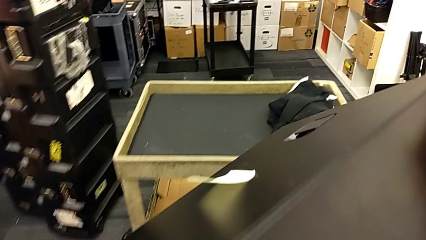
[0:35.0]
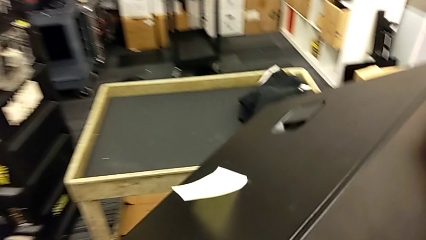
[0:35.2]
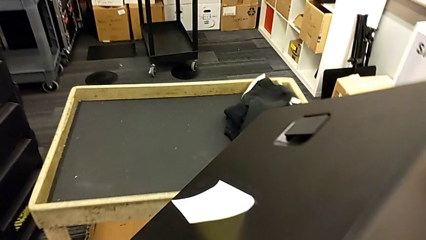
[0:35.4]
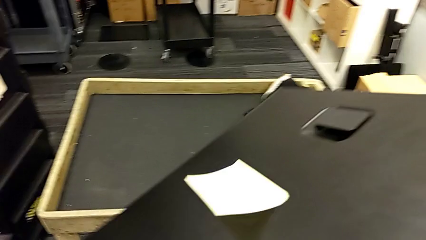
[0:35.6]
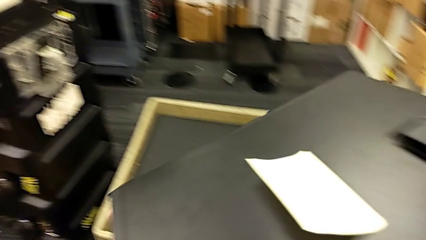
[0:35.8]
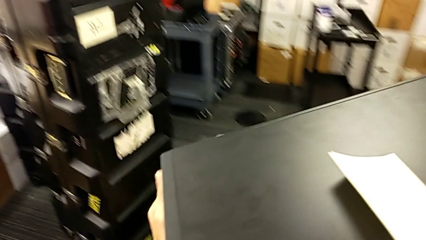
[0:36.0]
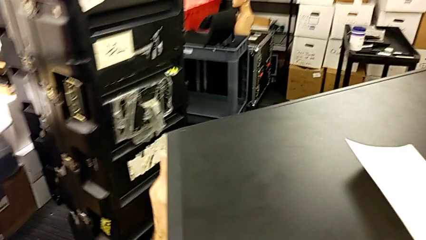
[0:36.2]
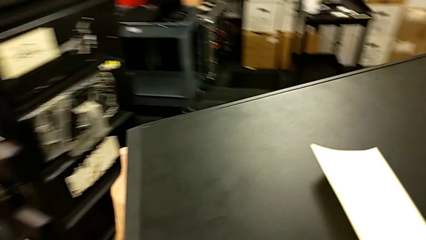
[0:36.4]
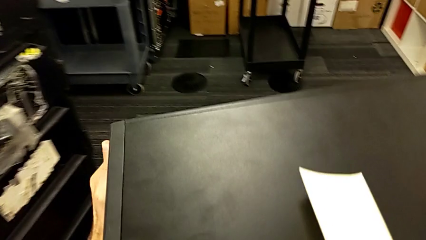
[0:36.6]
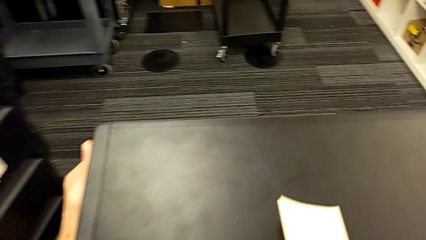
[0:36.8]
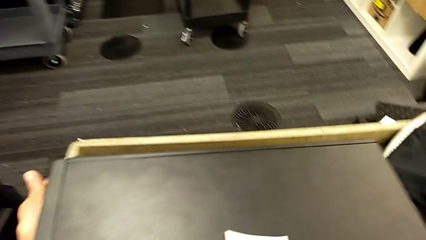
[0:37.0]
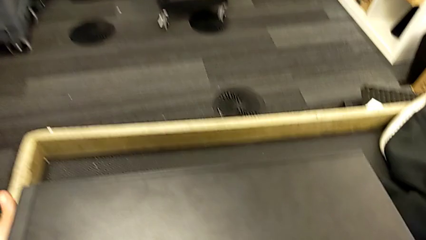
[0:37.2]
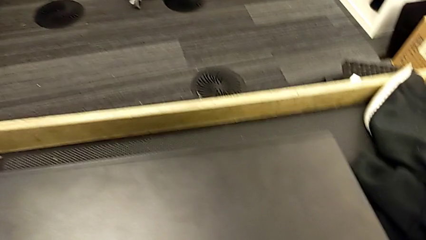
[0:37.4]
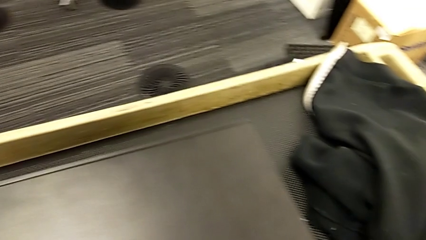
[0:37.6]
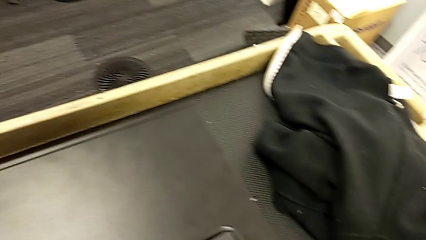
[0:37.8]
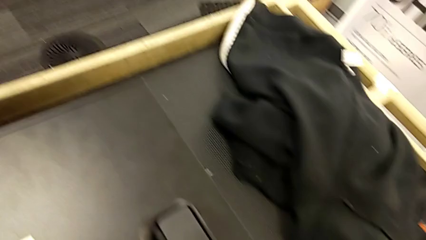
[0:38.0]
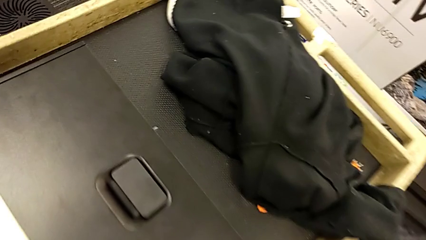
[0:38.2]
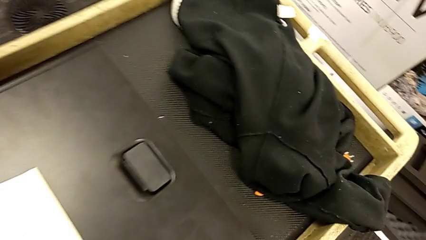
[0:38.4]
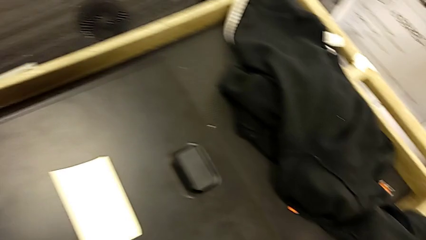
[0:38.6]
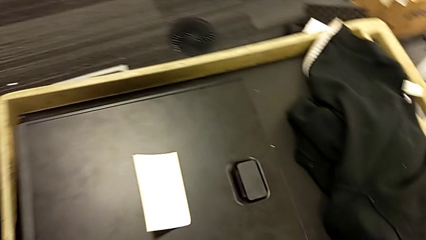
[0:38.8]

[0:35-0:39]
The camera wearer is changing the tower's location. They place the computer tower.

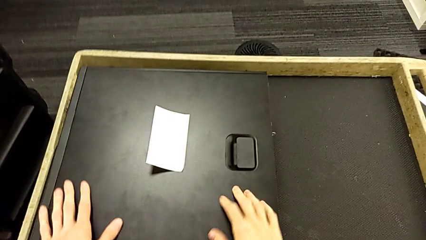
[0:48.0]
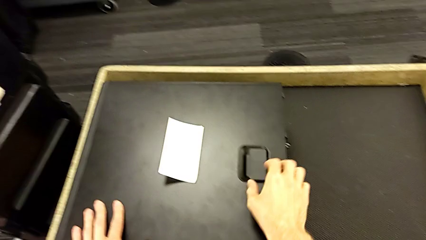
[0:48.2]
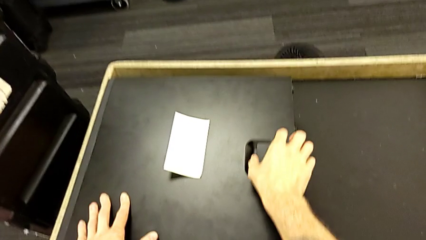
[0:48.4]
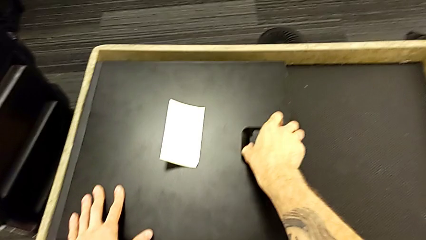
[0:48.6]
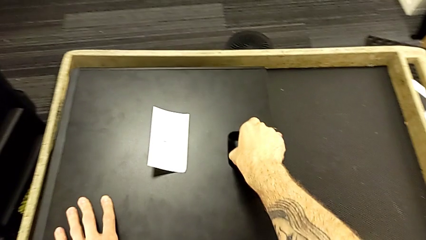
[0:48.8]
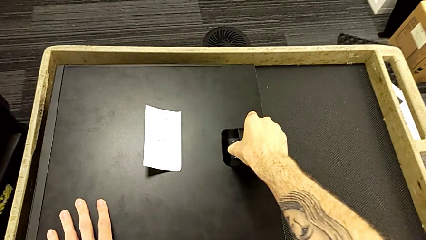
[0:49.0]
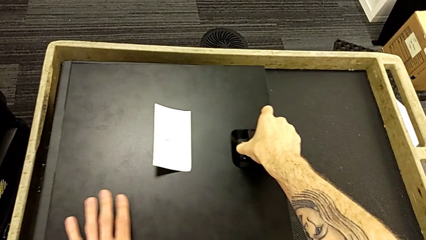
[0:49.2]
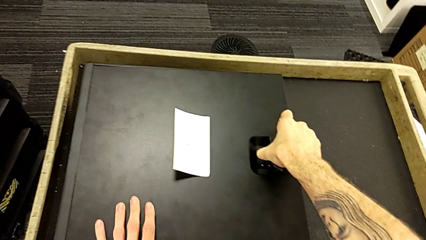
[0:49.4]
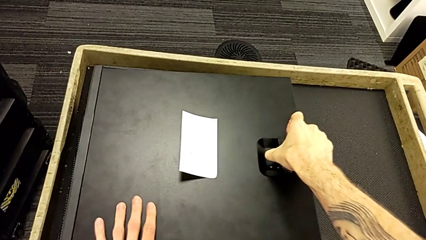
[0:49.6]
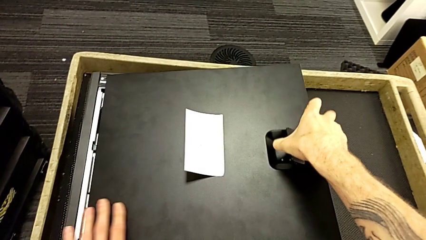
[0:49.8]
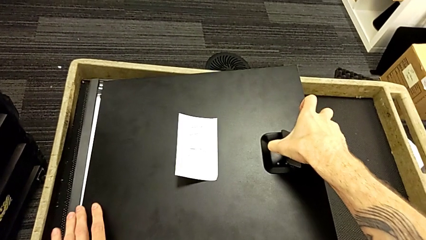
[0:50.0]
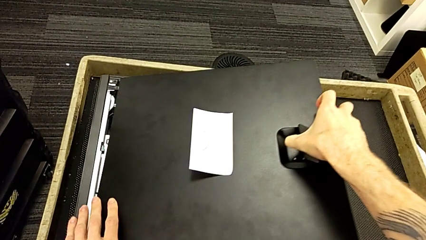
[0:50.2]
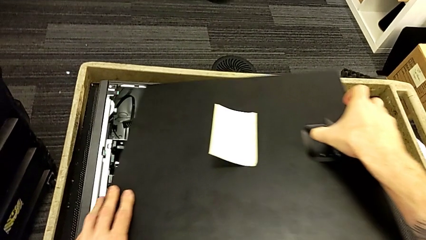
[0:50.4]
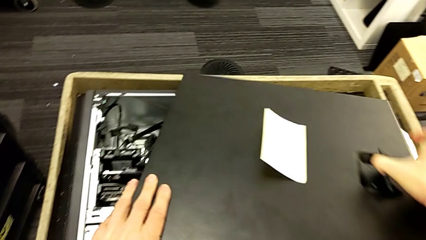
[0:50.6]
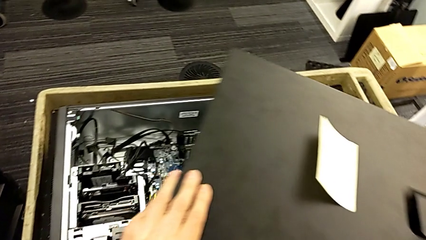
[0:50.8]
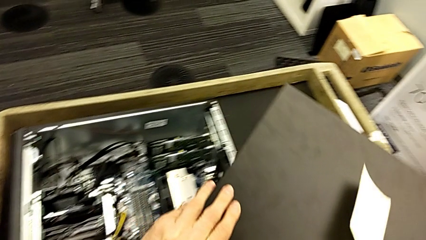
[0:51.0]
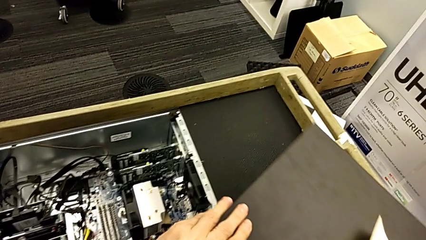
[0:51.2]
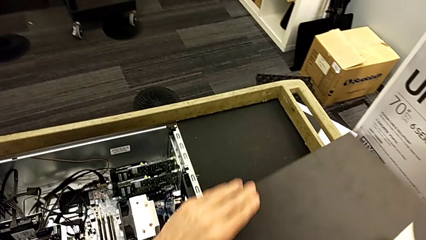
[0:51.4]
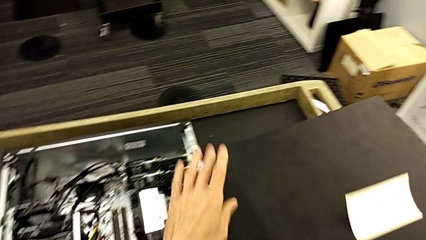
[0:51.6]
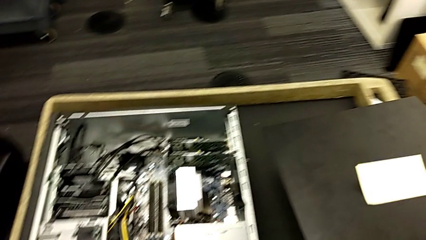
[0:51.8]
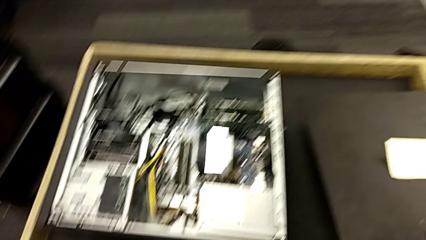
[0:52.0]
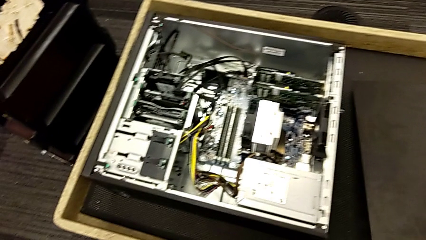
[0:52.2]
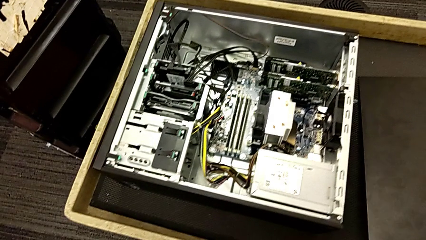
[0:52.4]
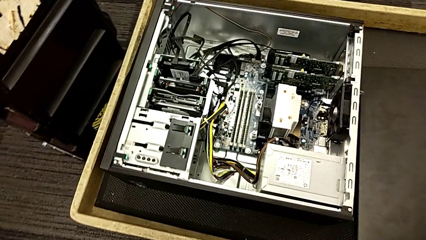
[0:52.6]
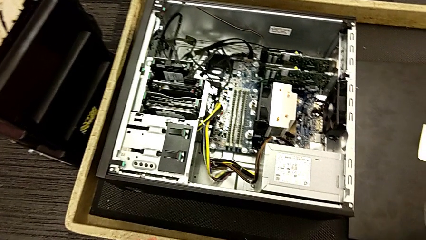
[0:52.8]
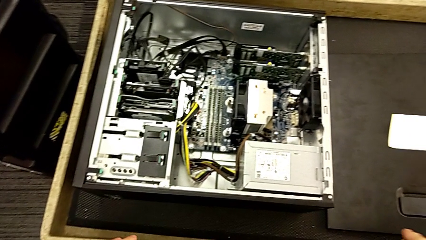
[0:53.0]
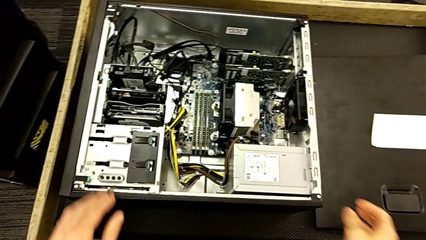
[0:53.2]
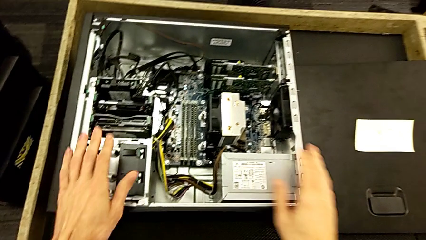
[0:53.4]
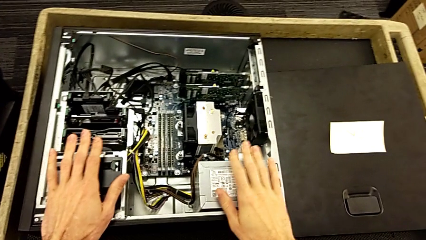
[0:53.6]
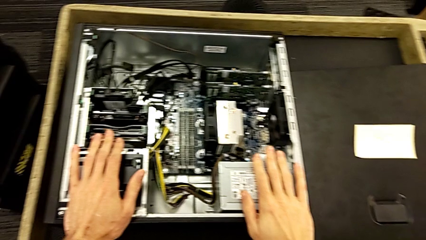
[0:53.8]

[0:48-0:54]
The camera wearer opens the computer tower. They pull the cover, withdraw it and place it.

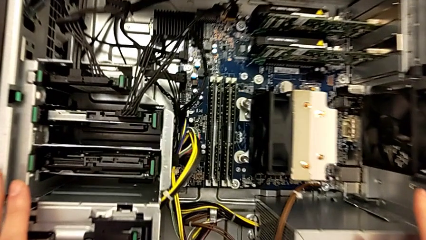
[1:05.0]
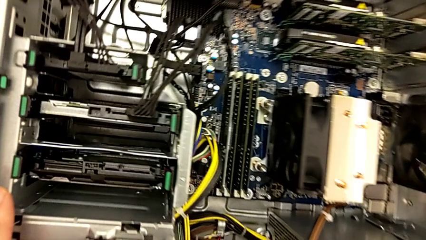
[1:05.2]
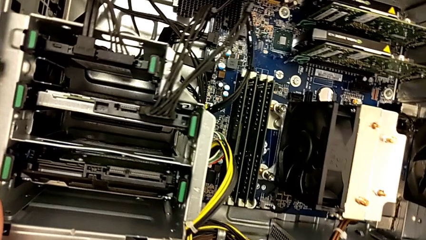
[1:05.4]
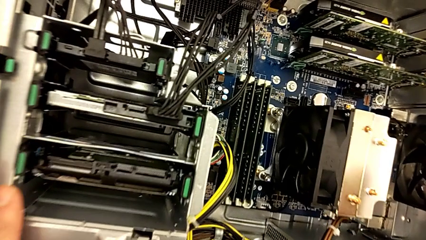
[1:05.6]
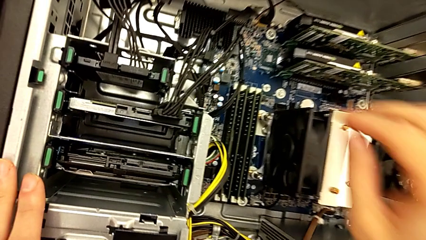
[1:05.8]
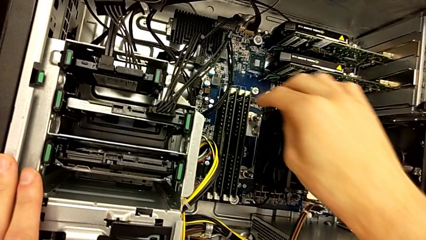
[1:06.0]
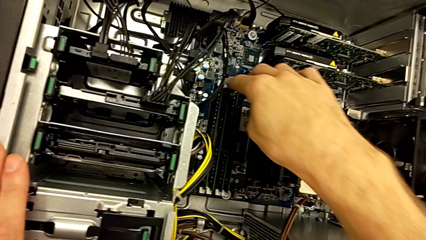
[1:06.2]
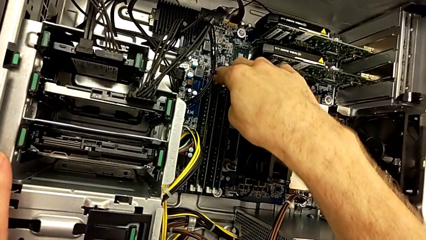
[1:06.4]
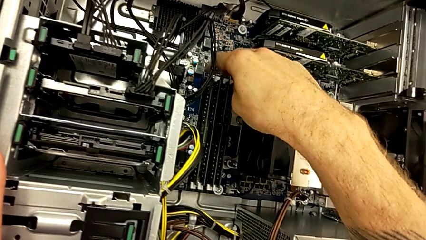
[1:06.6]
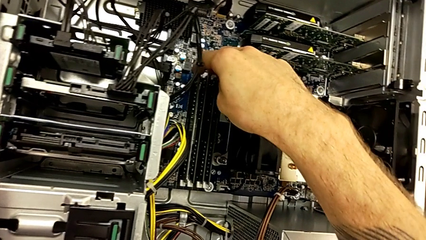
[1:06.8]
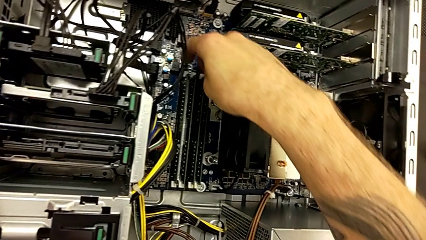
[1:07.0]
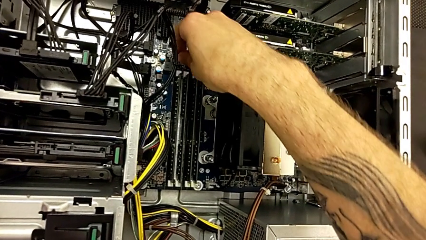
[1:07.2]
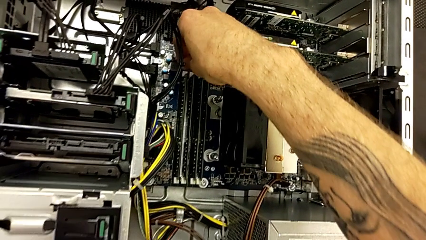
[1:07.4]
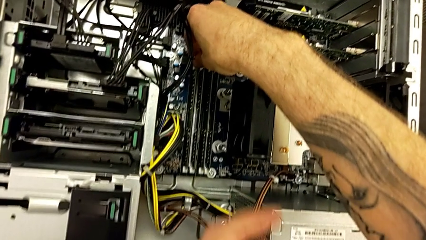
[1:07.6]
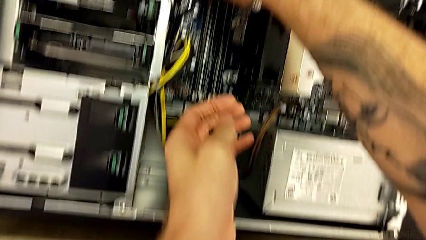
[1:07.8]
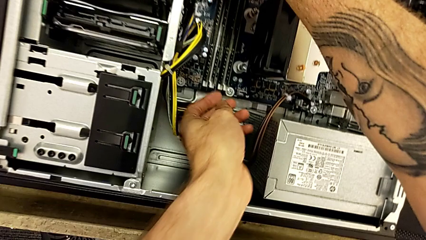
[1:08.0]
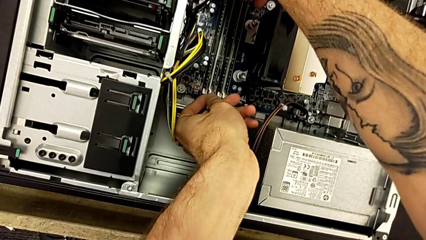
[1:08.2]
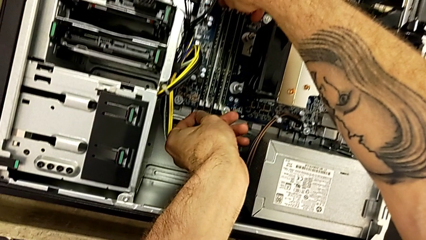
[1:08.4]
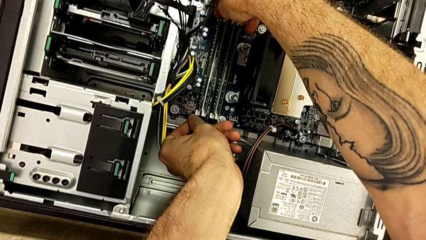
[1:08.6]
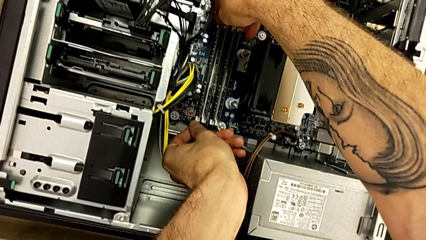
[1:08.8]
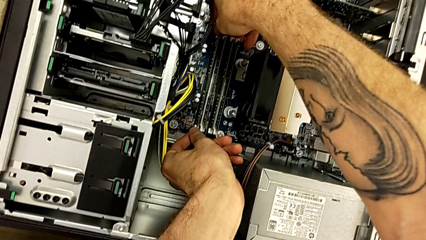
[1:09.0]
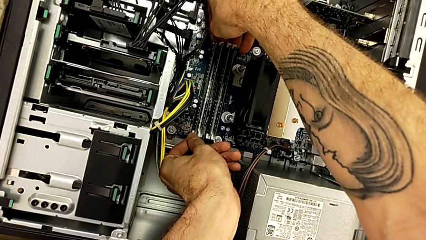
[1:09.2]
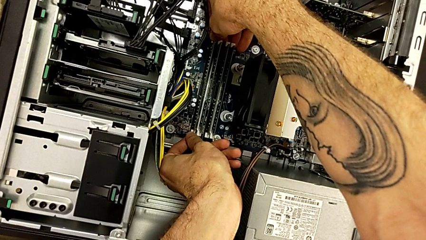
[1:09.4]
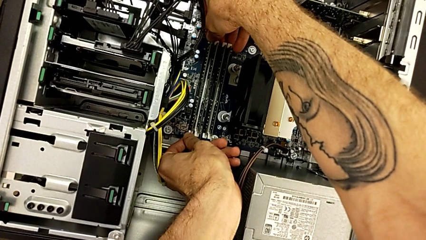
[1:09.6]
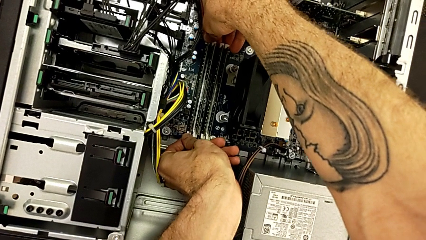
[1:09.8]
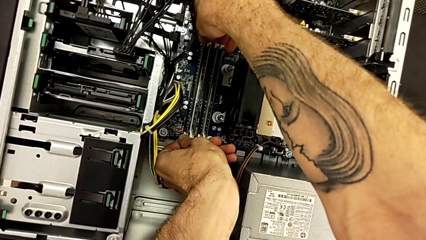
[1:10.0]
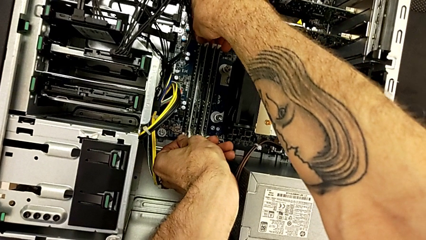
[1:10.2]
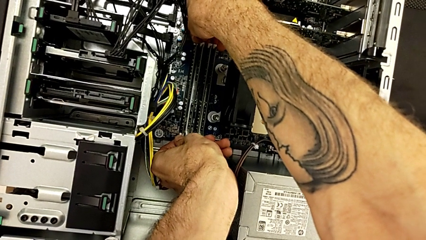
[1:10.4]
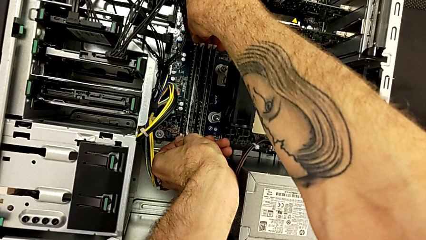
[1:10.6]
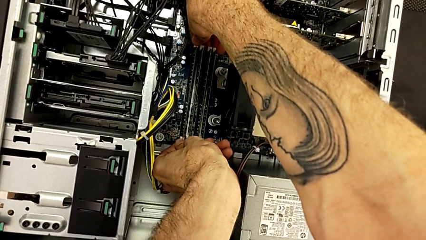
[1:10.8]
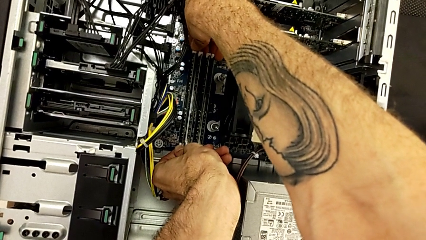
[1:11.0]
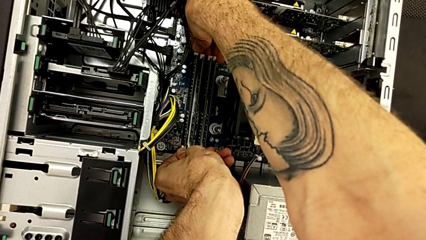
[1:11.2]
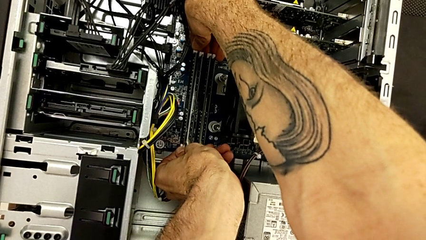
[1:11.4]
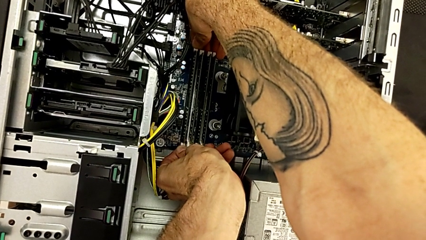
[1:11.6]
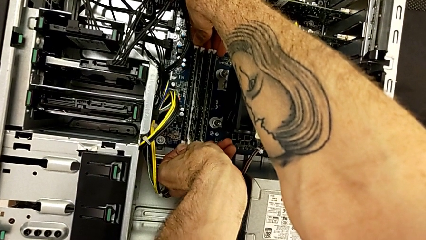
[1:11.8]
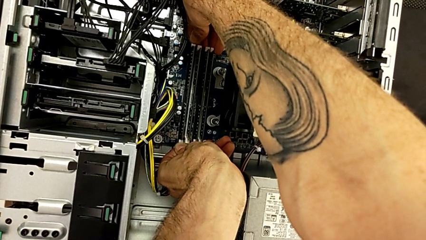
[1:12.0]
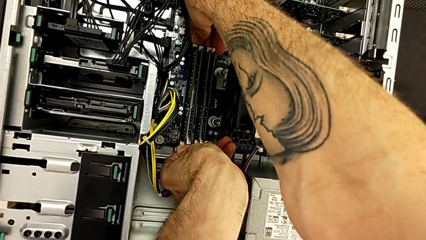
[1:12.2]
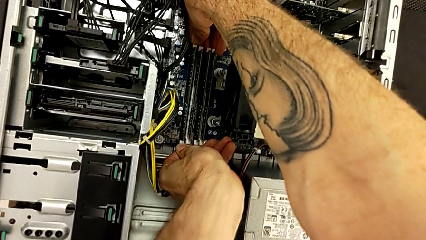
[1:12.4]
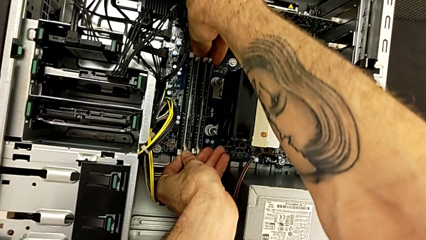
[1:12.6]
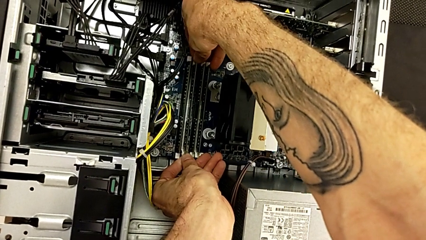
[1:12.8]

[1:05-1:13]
The camera wearer is removing the RAM. They open the first RAM tab.
